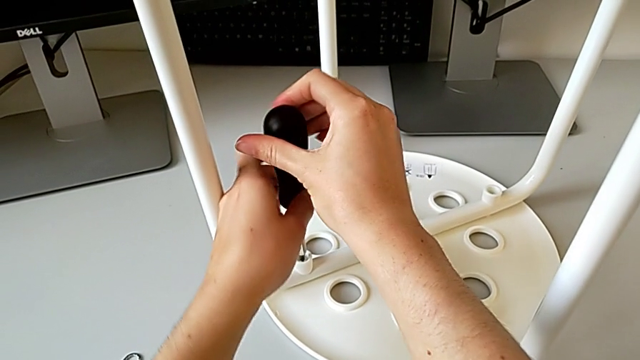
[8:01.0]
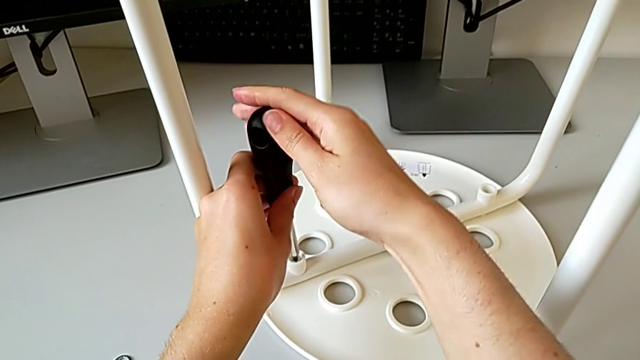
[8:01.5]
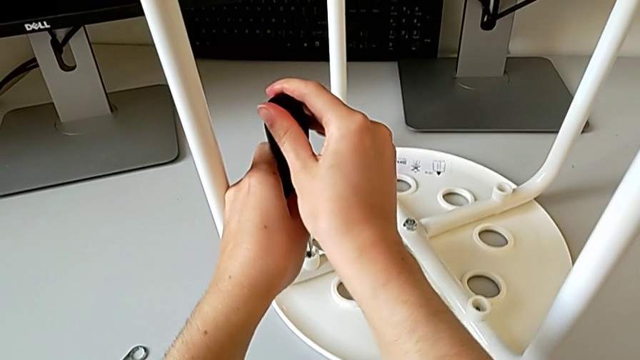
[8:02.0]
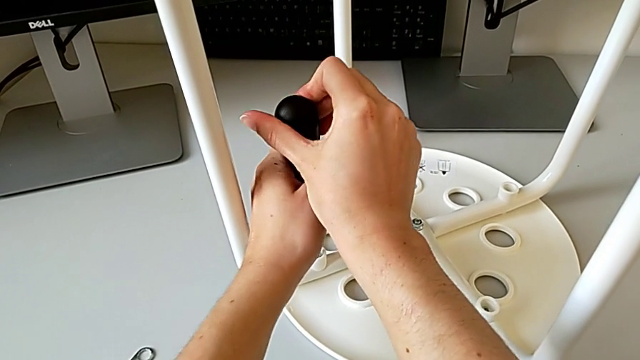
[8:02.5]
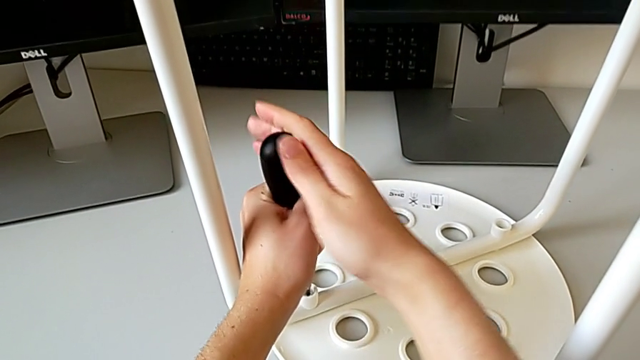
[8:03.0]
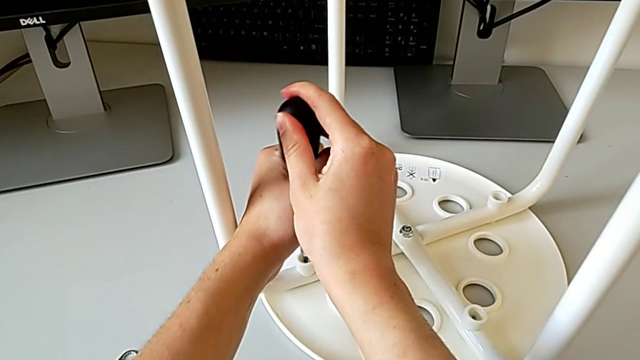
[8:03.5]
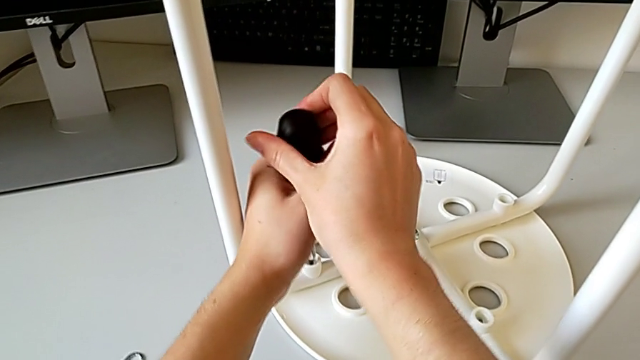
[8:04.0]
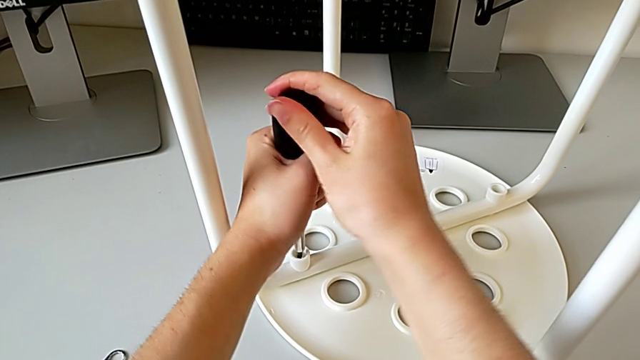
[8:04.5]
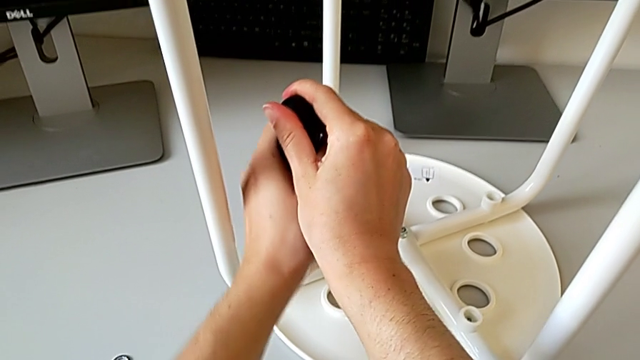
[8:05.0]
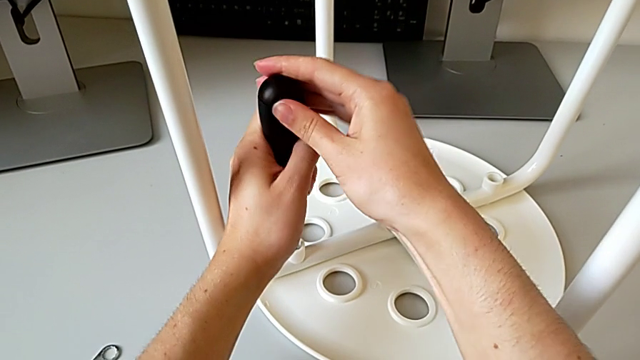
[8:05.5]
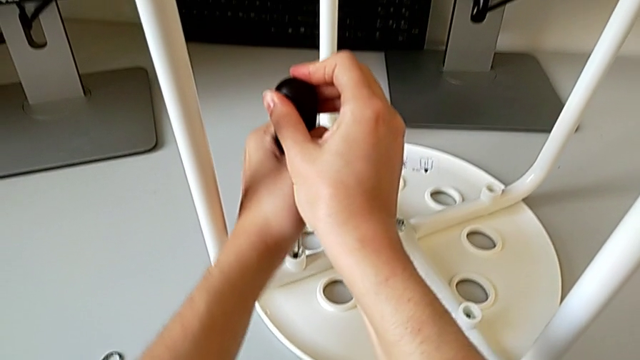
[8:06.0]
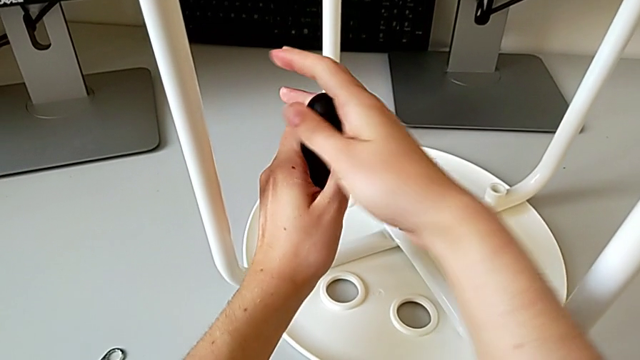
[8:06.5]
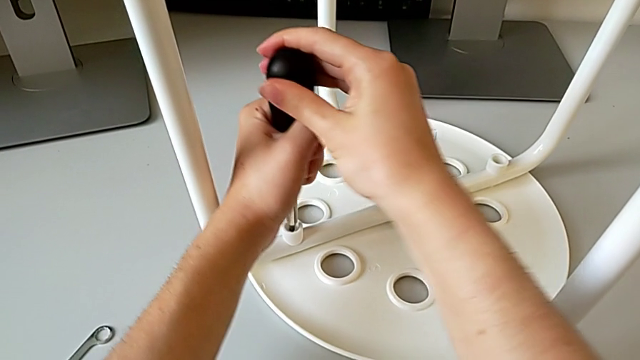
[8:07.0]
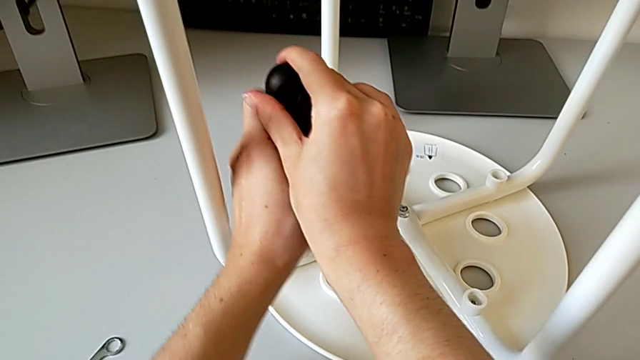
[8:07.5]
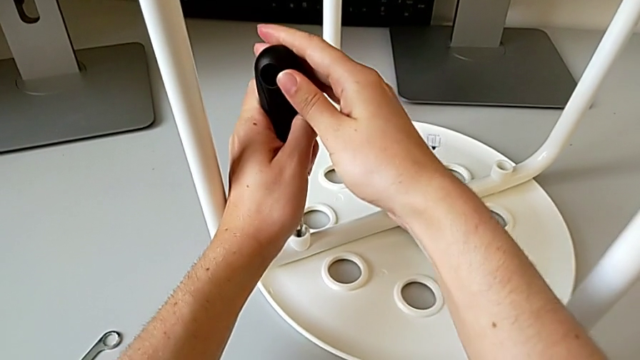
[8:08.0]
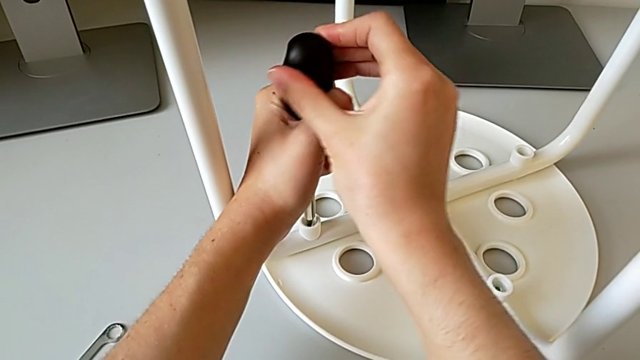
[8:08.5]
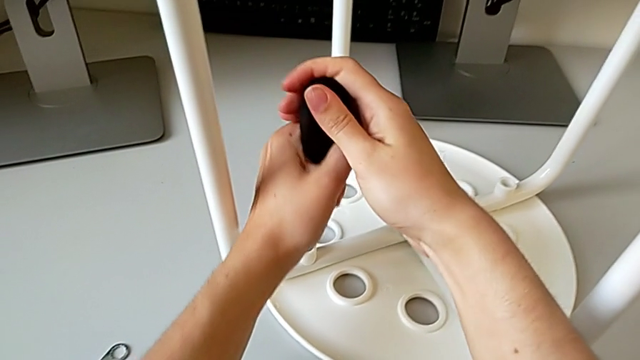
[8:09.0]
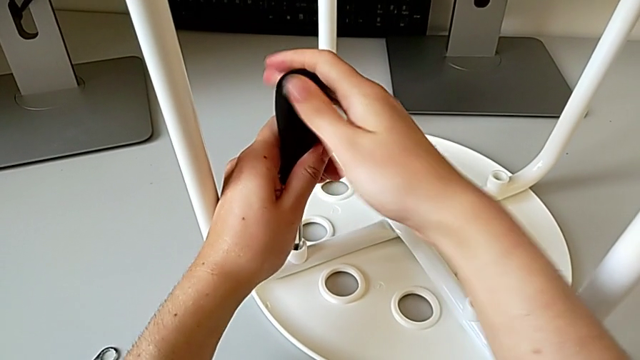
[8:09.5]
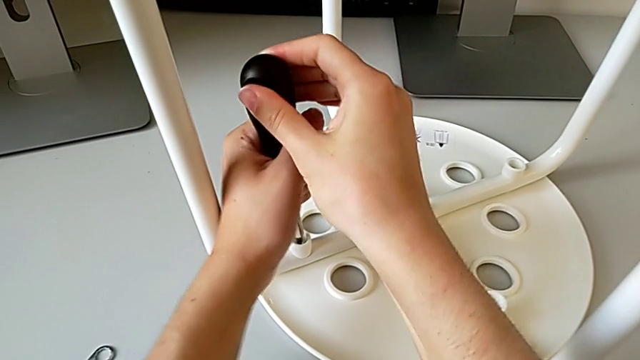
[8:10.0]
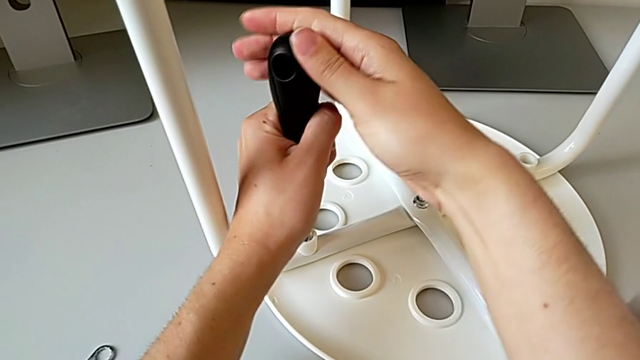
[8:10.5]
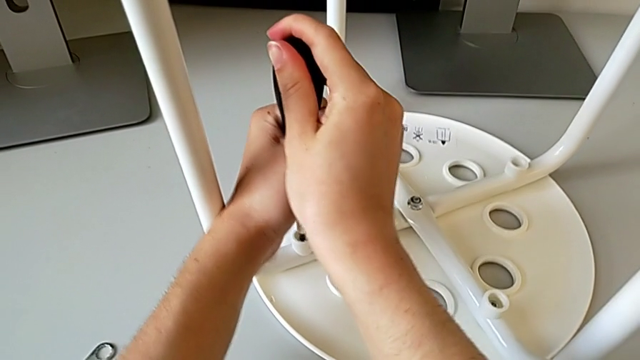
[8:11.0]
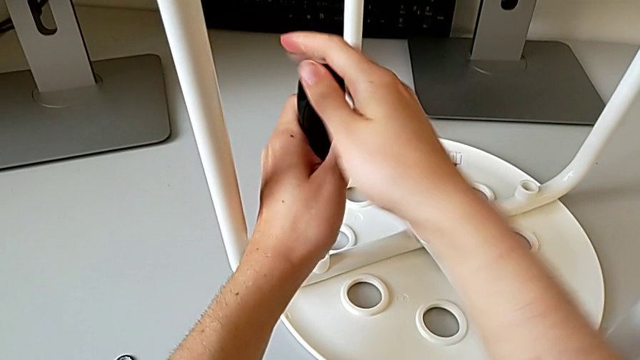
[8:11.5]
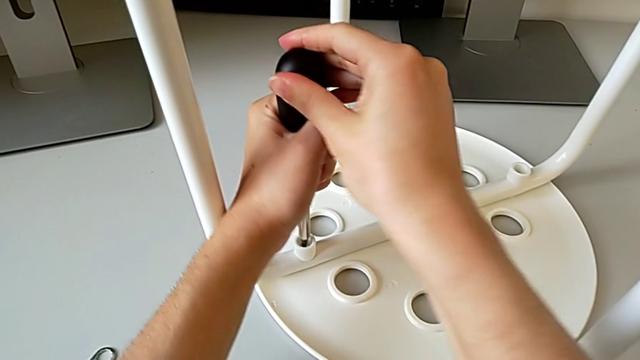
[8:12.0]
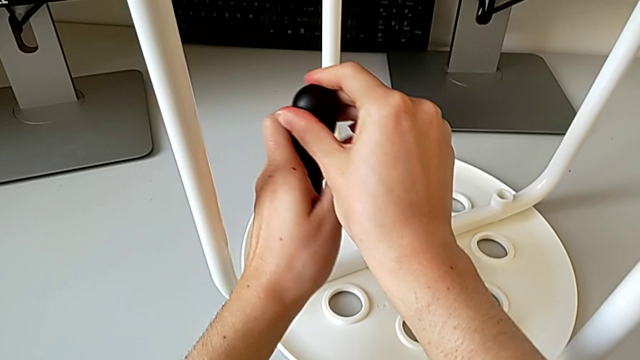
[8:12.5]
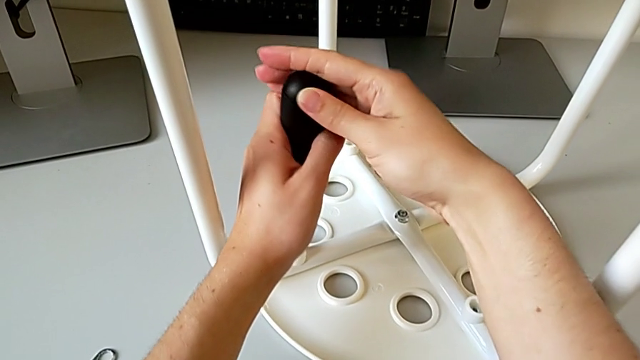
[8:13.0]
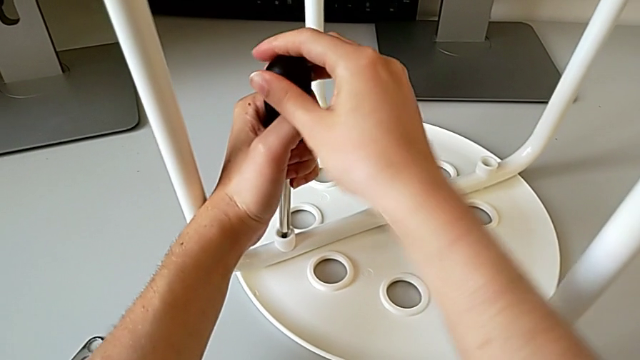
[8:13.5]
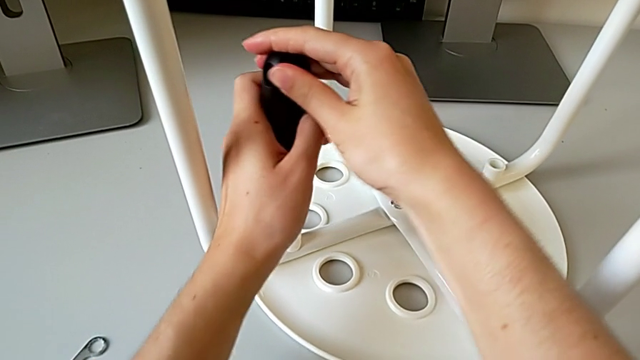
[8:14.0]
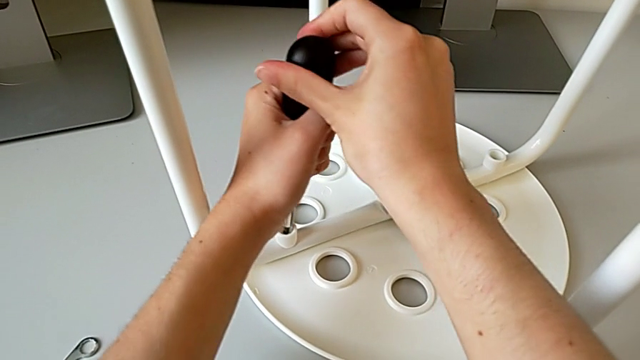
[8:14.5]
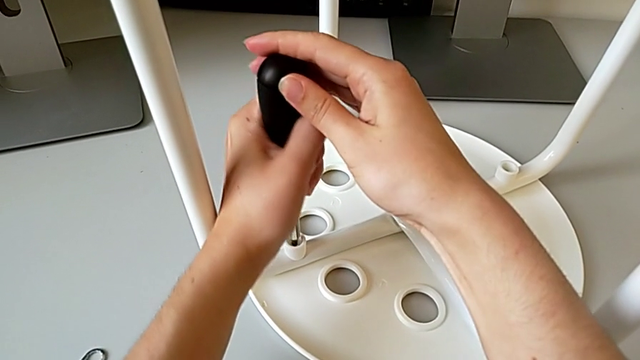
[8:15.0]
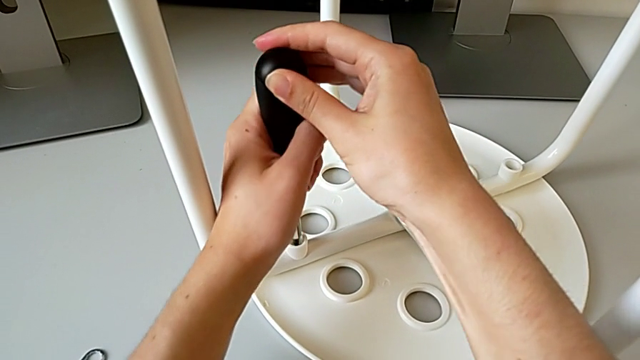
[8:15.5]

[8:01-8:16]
The camera wearer is placing the legs onto the seat. They keep screwing the fourth screw.

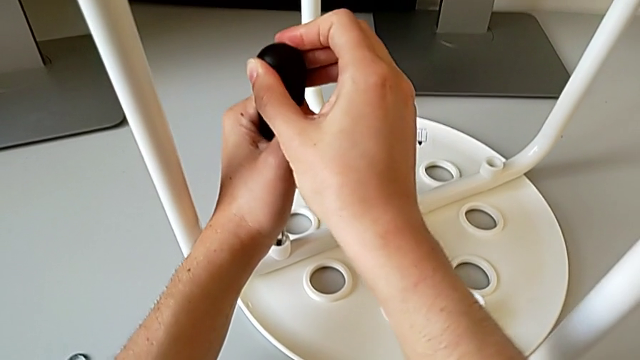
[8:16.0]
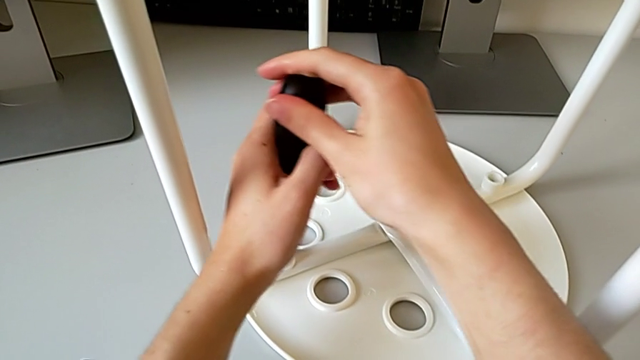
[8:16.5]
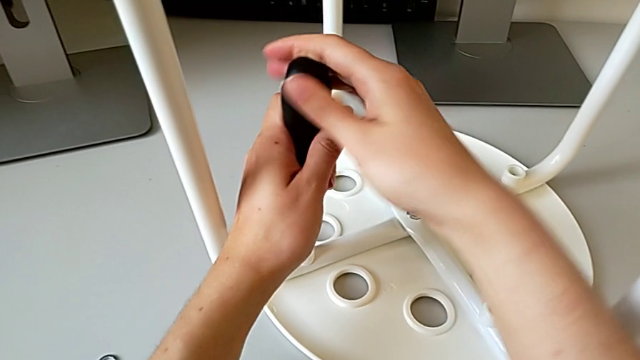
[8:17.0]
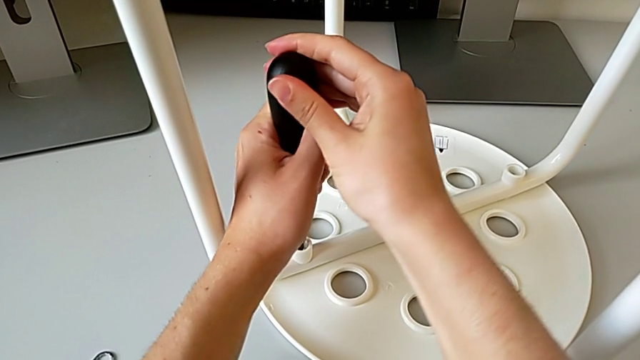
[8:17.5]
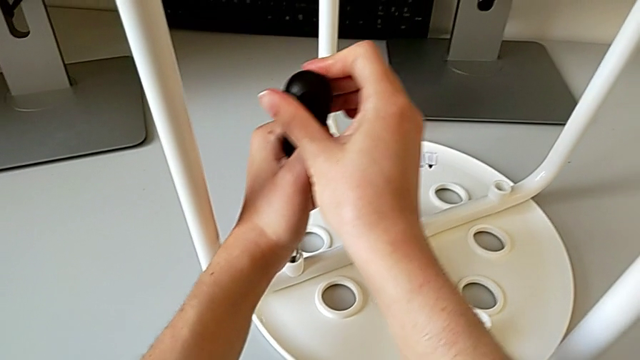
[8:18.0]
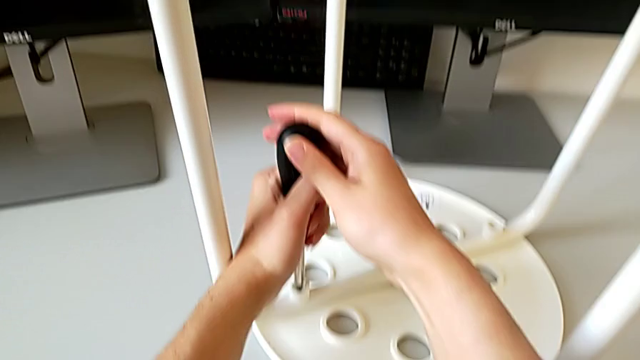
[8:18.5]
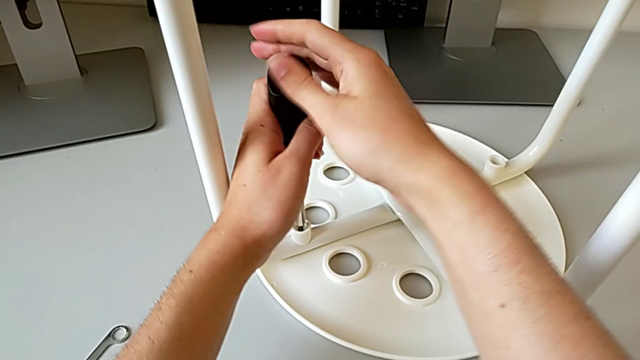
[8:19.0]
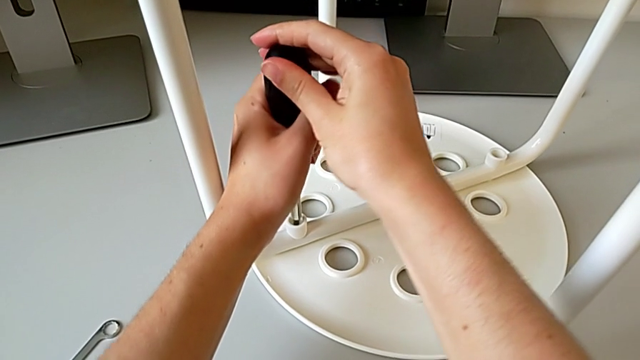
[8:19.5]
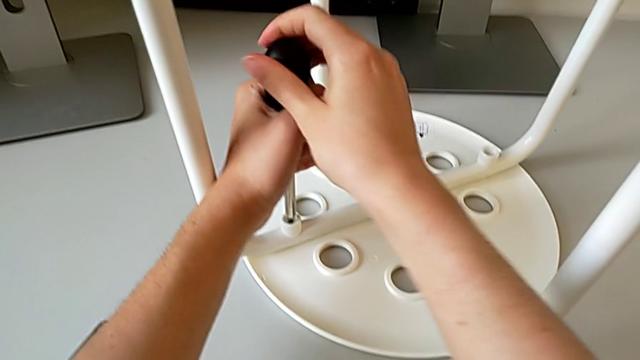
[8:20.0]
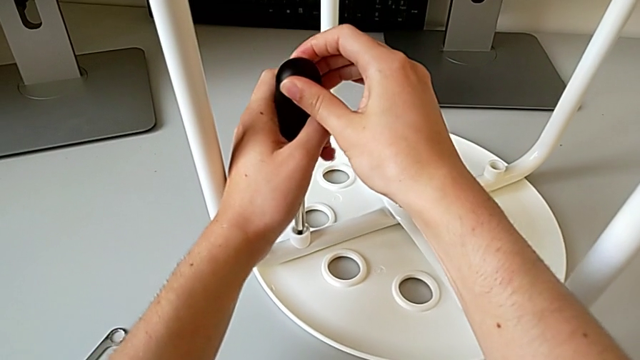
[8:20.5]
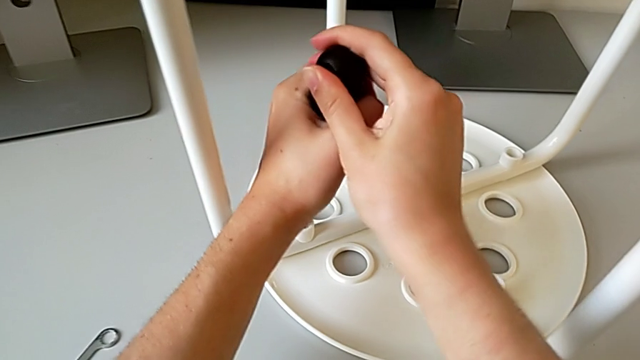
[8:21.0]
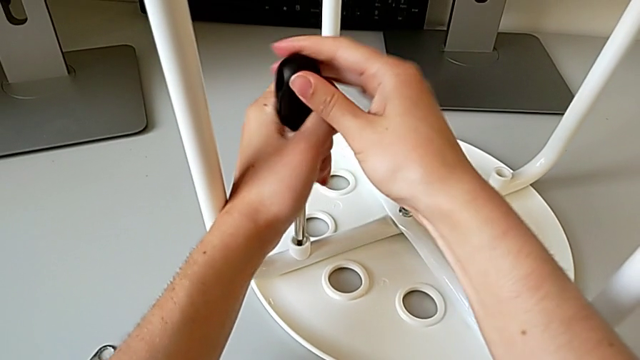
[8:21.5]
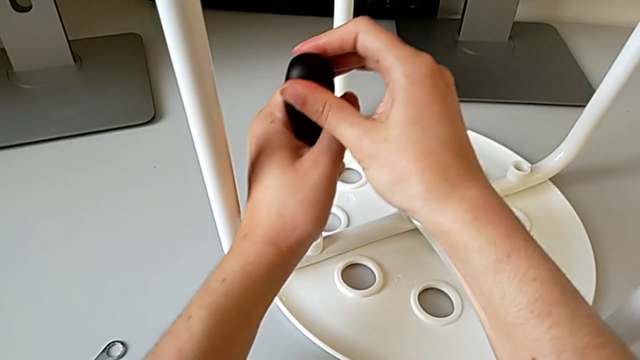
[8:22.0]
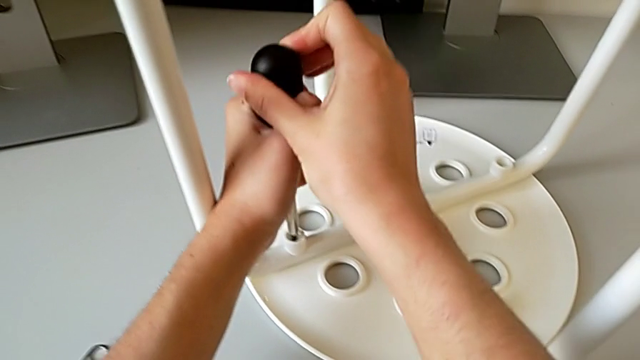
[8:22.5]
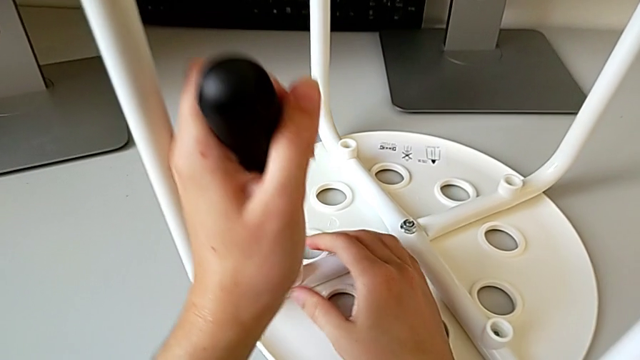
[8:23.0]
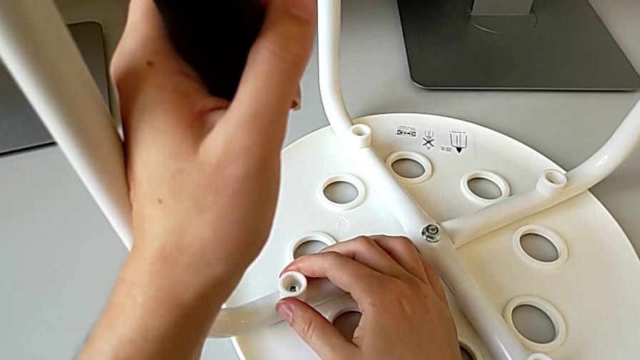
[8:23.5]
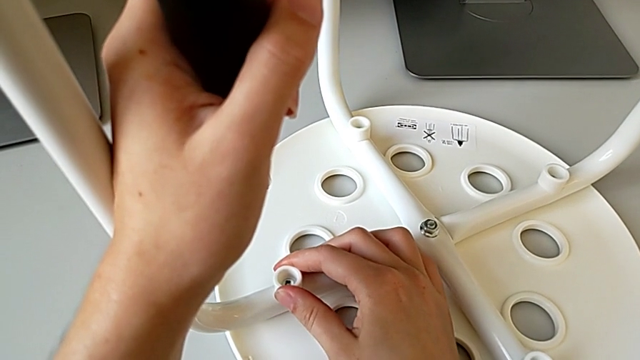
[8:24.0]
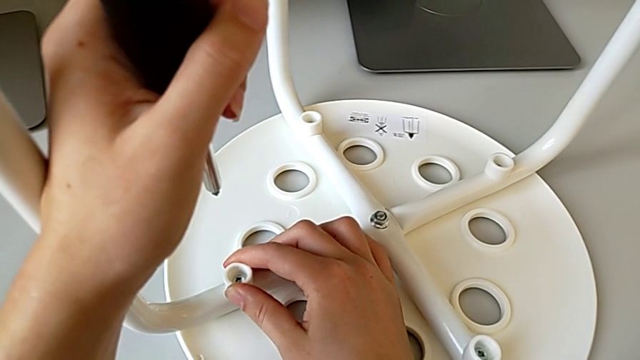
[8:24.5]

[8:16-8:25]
The camera wearer is placing the legs onto the seat. They keep screwing the fourth screw, withdraw the screwdriver and inspect the fourth washer.
